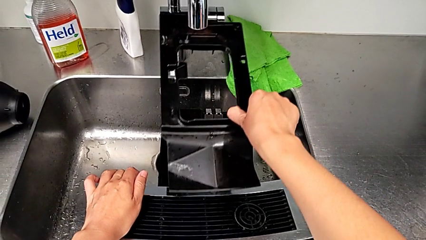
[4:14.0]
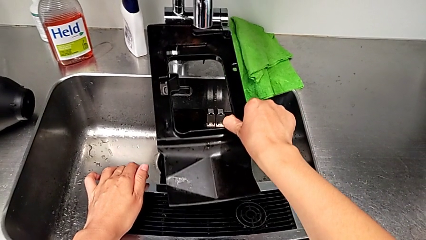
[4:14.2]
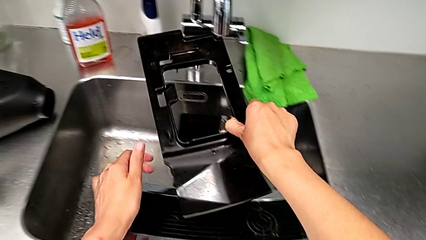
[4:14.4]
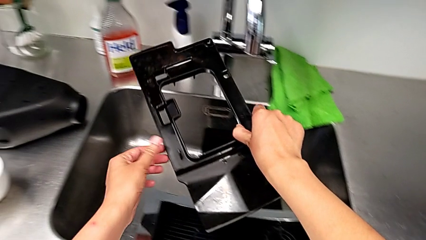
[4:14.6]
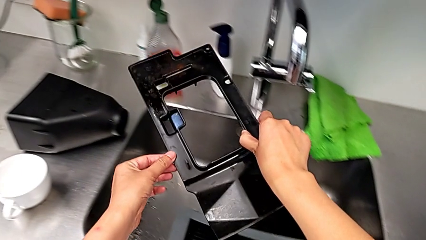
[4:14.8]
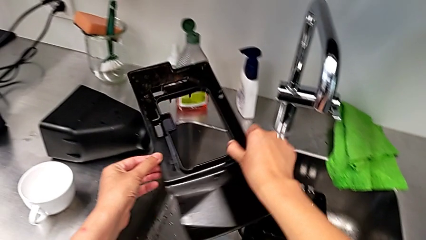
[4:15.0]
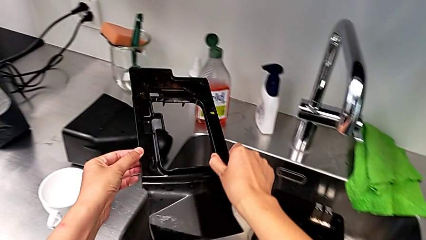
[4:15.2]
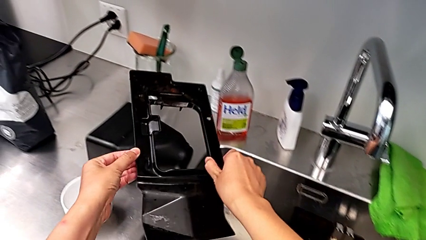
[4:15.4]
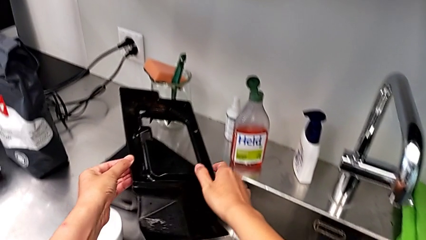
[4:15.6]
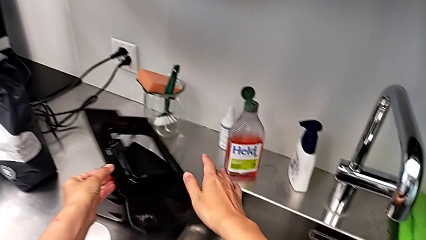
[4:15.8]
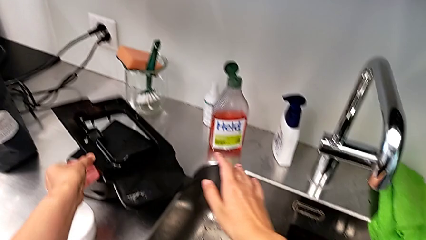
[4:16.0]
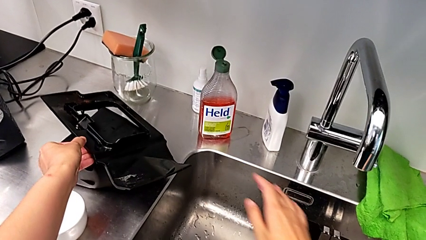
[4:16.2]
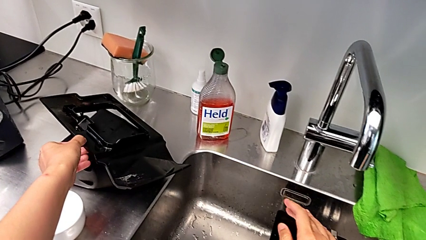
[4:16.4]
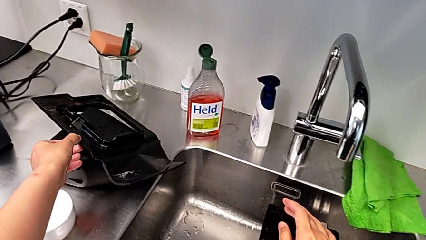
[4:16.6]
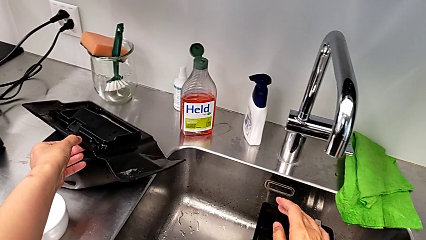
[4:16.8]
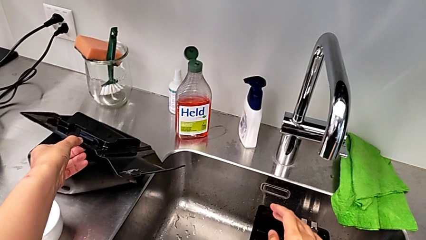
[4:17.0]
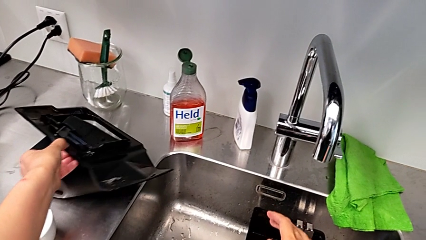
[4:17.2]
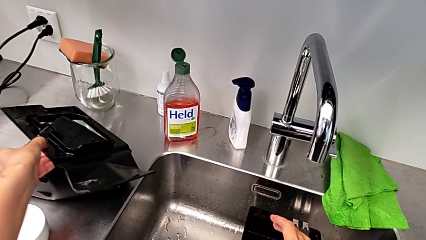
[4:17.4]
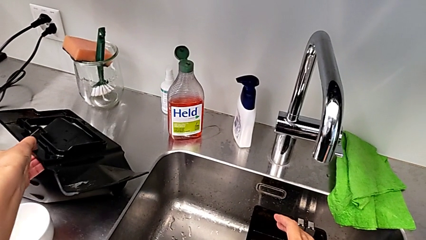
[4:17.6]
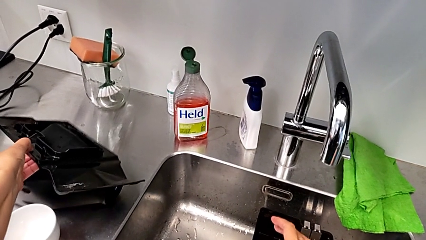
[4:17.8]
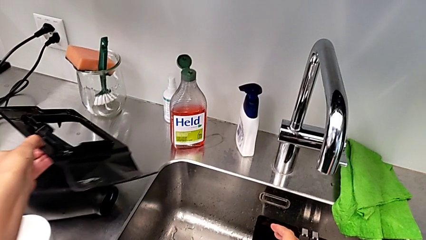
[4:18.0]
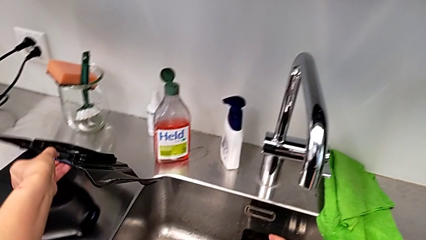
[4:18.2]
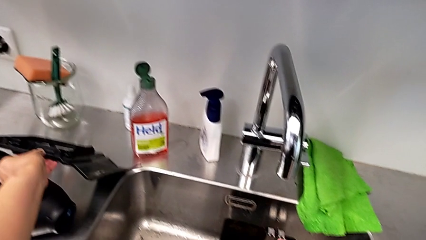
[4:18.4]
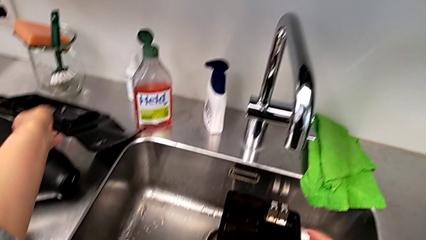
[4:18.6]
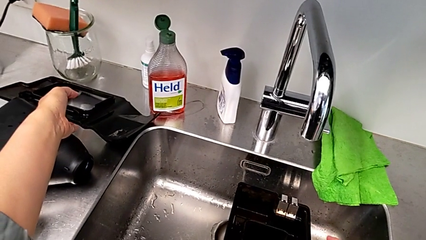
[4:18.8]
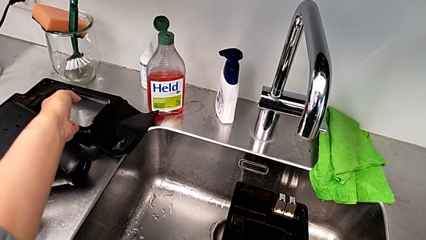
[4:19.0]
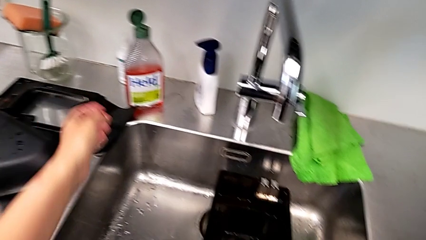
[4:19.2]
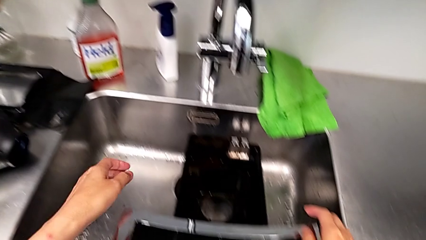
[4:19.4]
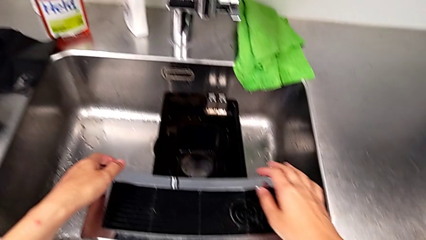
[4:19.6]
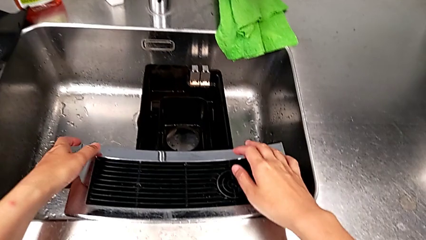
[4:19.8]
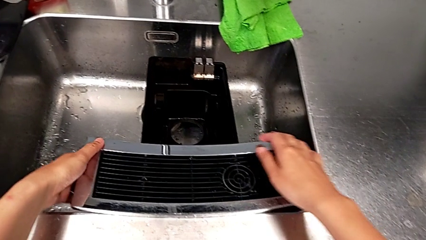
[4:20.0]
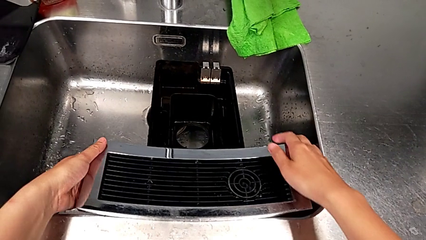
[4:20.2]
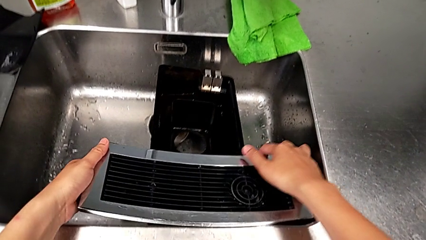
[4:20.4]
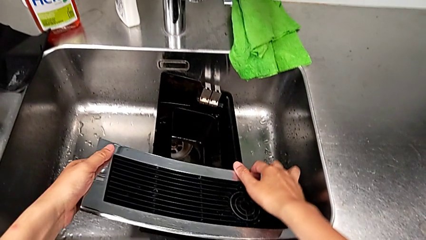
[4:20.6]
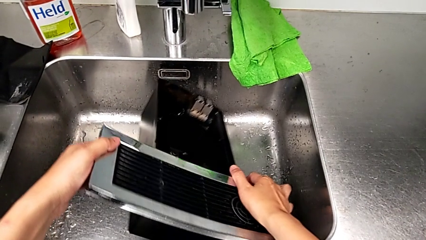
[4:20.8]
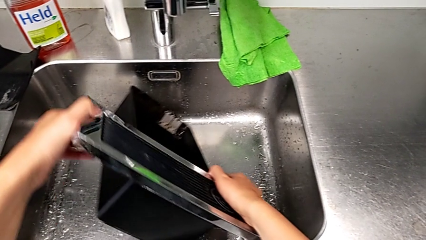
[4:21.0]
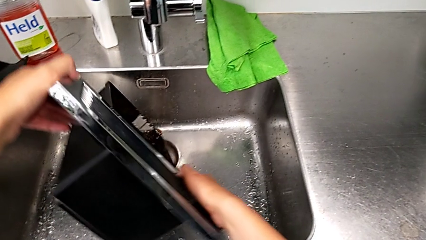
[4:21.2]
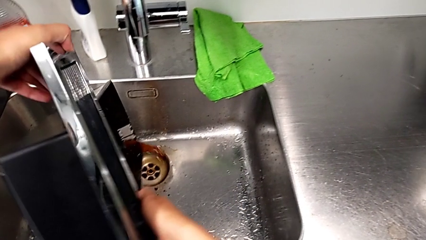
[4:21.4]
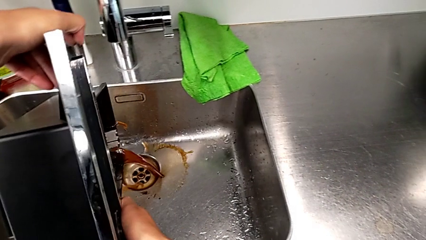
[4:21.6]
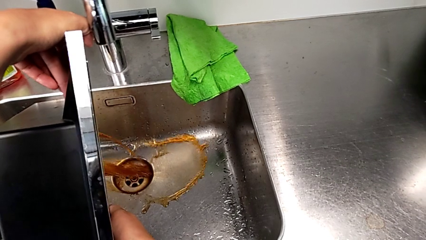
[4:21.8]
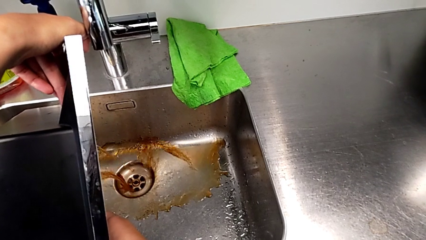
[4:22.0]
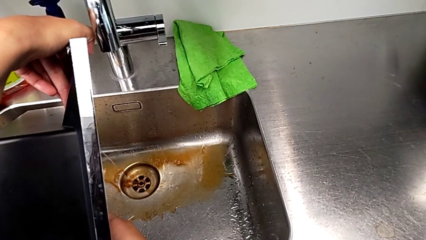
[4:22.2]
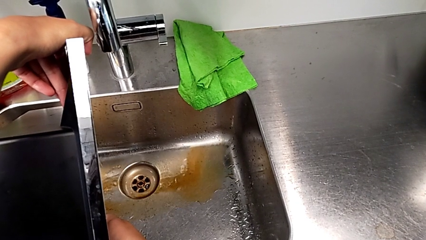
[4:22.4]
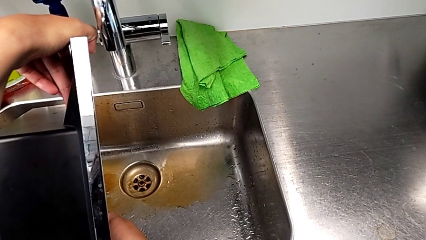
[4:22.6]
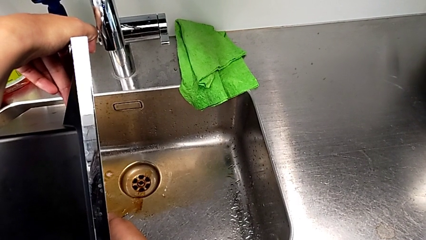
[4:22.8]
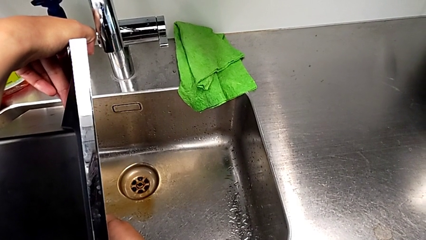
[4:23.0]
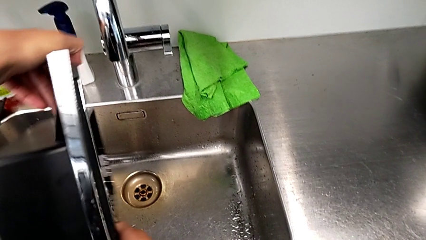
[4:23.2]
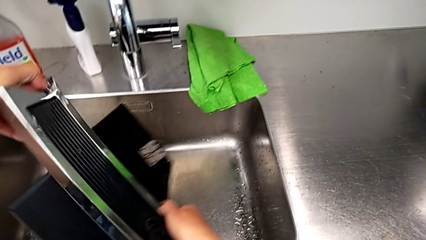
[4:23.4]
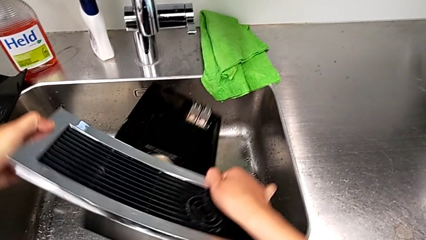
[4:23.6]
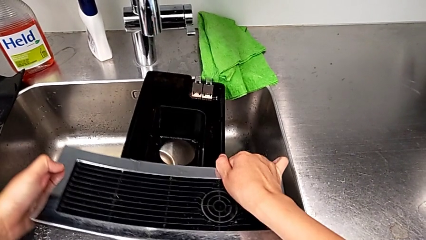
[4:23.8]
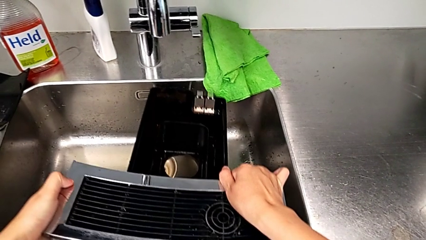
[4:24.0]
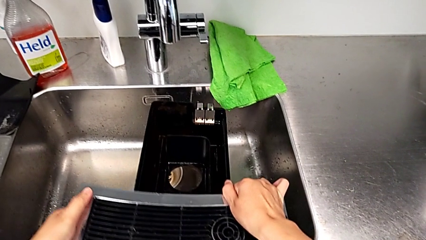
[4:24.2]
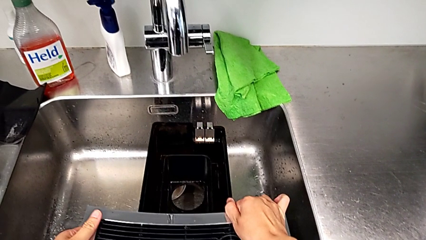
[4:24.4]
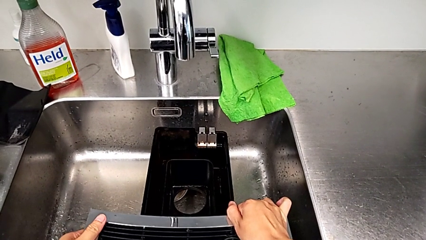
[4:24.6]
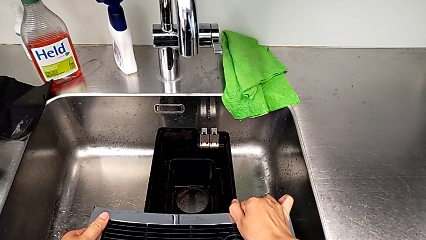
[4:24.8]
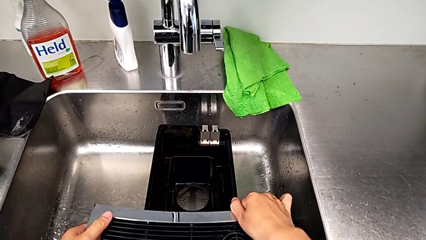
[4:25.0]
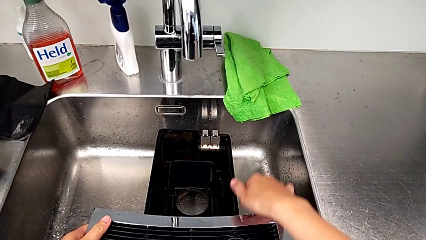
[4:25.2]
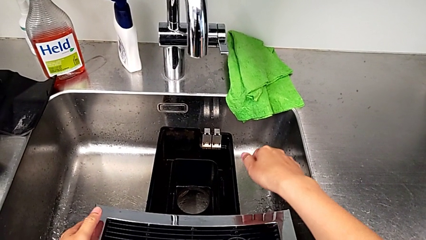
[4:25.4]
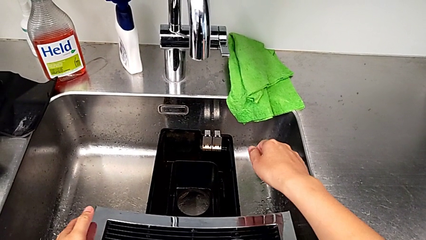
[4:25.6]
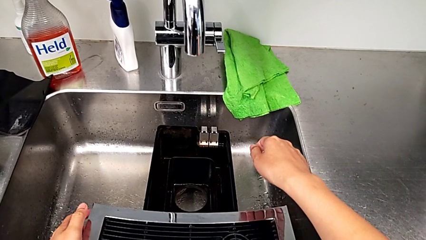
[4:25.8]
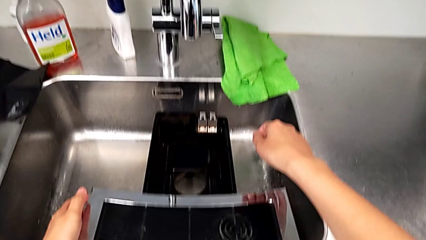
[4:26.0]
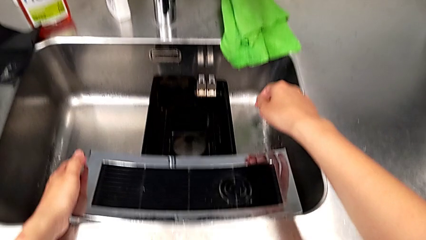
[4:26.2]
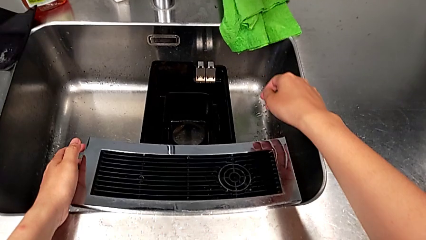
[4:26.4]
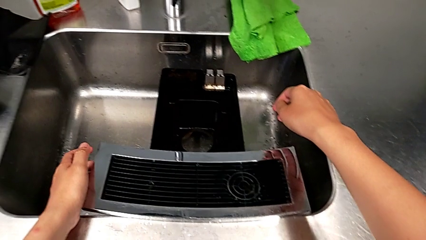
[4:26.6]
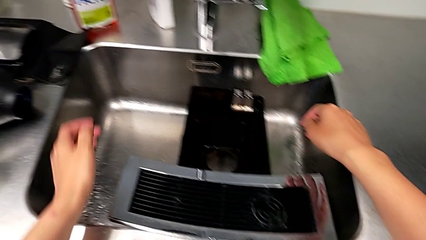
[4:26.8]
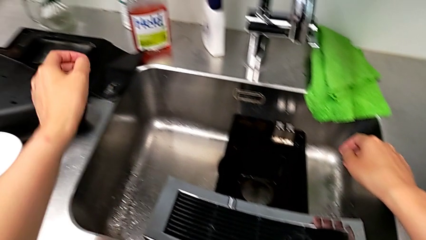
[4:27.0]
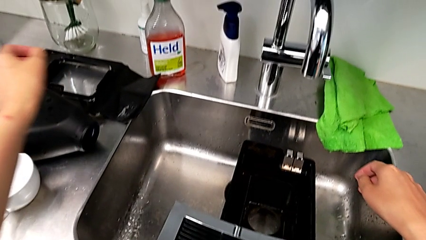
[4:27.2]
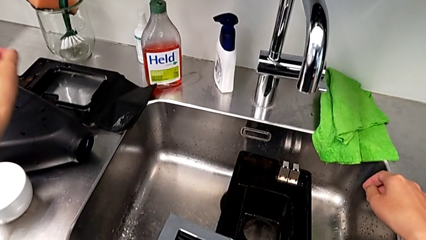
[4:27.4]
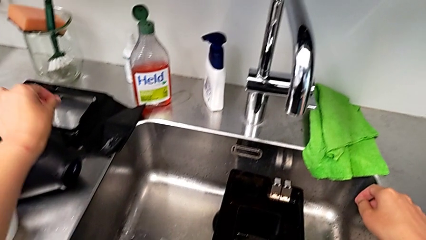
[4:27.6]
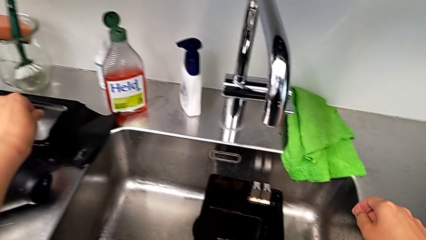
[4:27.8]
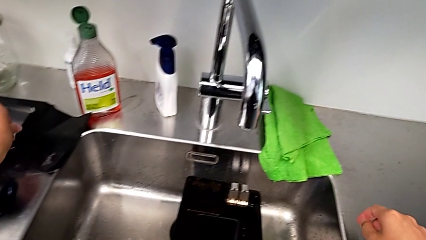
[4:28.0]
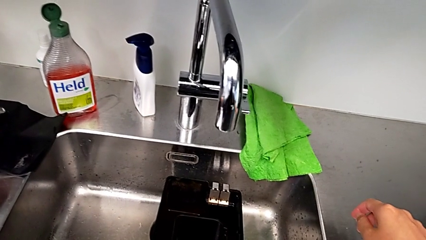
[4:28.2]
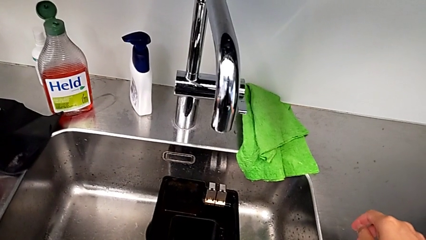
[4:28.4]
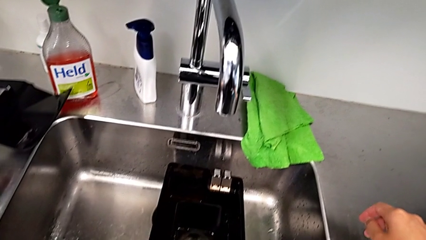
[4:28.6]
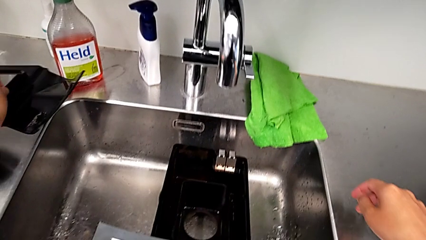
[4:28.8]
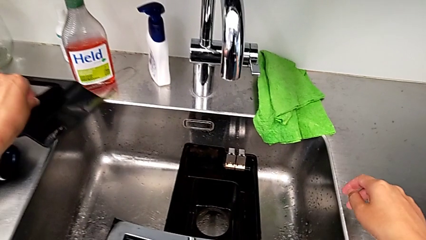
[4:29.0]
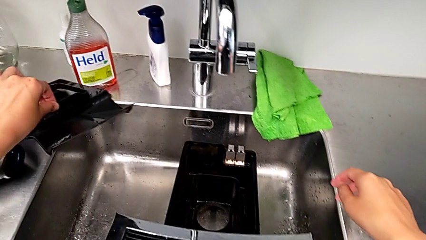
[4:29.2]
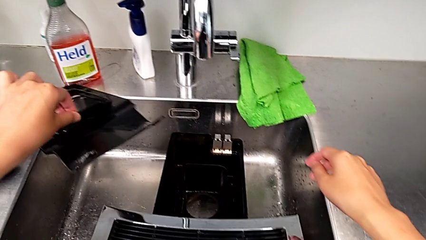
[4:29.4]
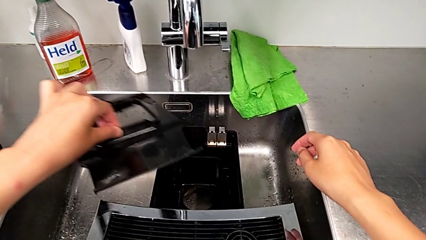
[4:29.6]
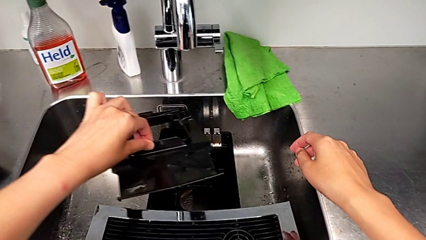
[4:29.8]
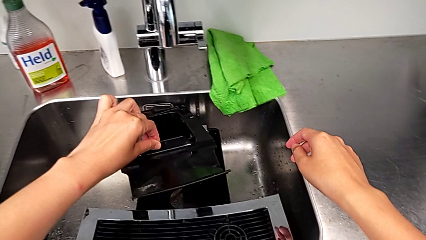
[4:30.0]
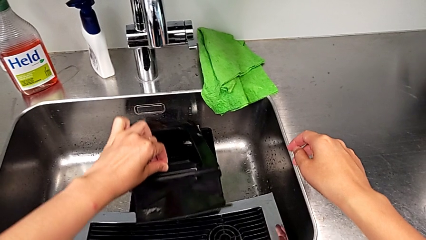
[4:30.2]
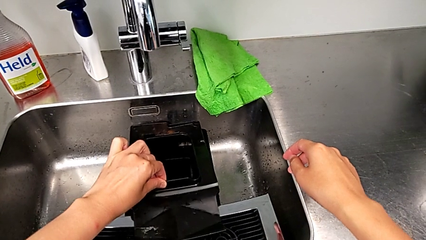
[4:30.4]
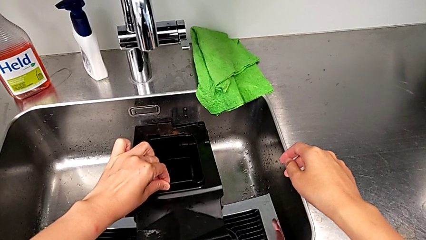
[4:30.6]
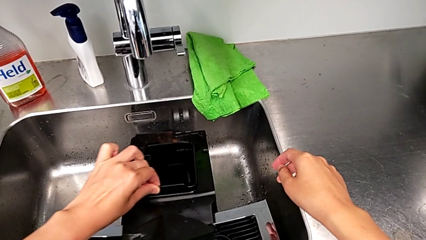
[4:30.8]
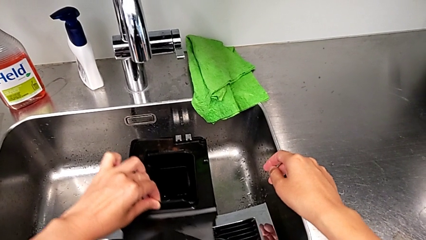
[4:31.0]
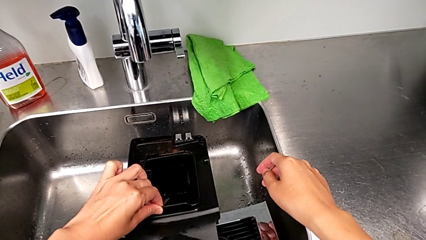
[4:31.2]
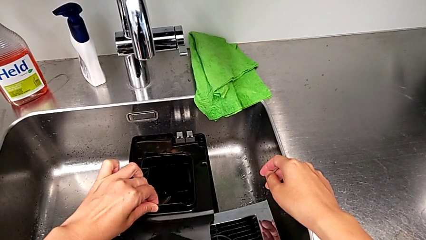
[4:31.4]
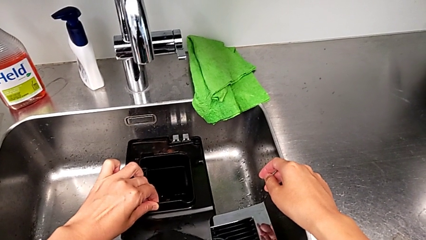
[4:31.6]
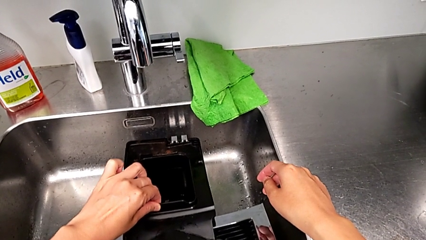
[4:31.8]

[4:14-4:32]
The camera wearer is emptying the drip tray. They keep withdrawing the capsule container, empty the drip tray, place it, grab it and place the capsule container.
